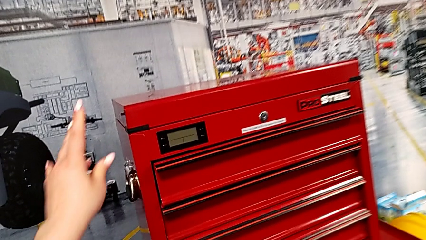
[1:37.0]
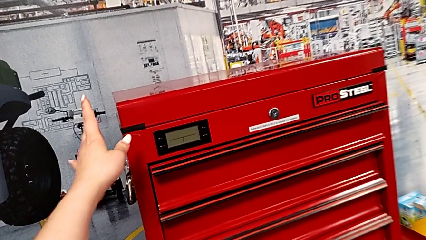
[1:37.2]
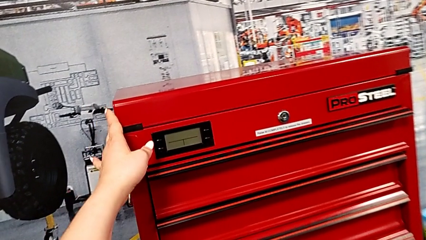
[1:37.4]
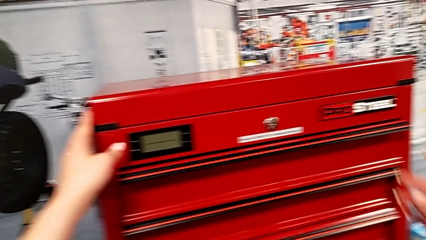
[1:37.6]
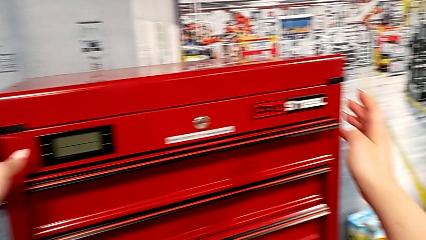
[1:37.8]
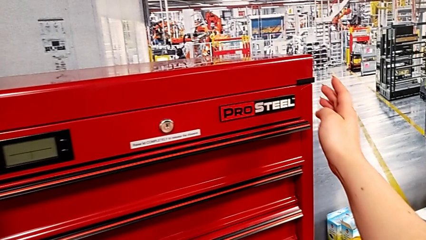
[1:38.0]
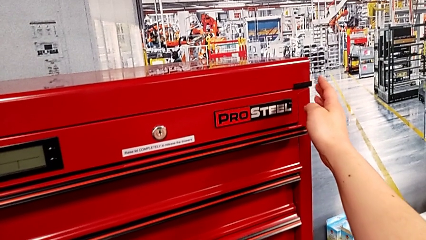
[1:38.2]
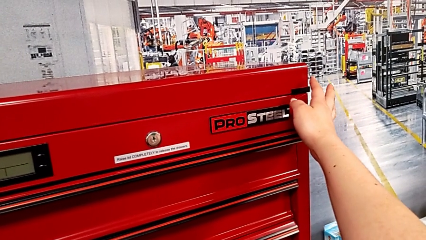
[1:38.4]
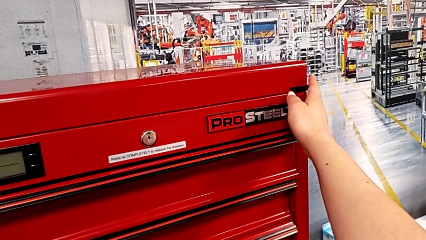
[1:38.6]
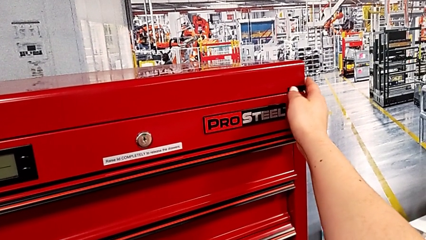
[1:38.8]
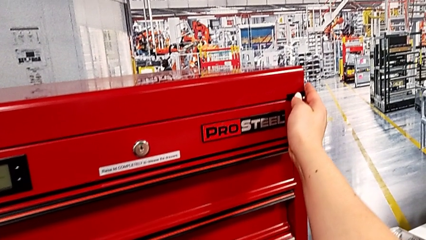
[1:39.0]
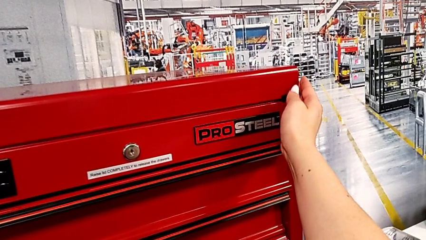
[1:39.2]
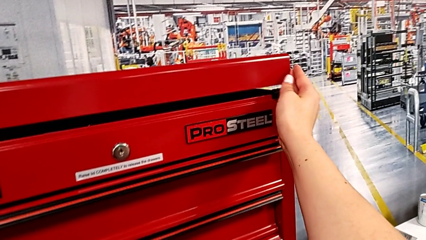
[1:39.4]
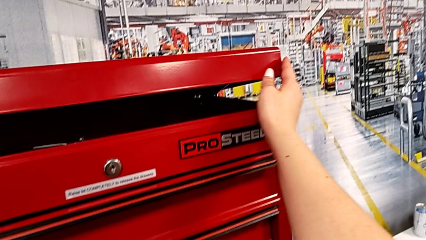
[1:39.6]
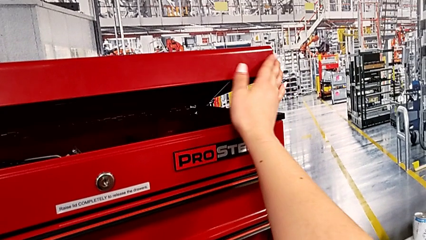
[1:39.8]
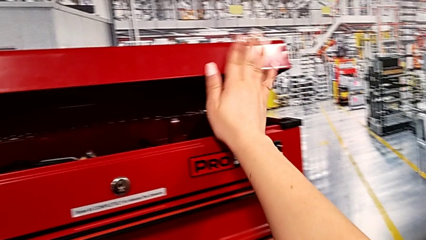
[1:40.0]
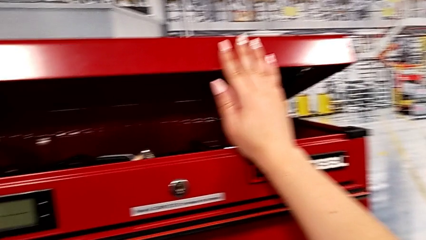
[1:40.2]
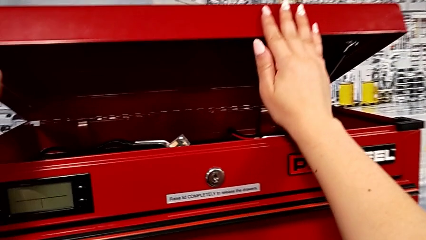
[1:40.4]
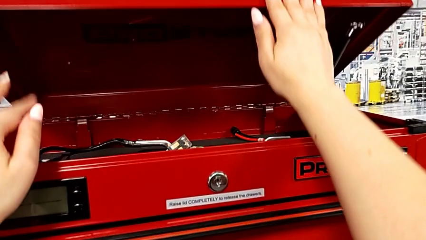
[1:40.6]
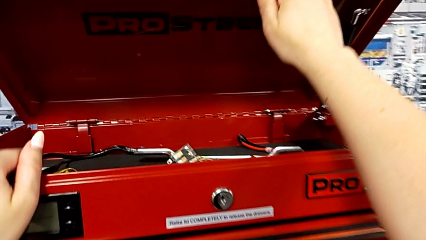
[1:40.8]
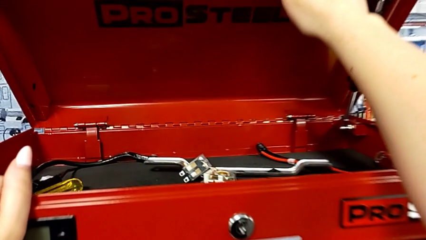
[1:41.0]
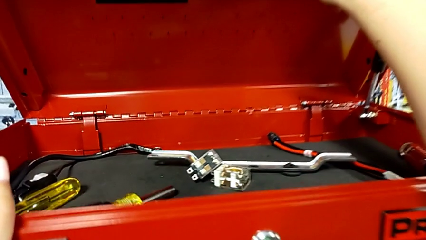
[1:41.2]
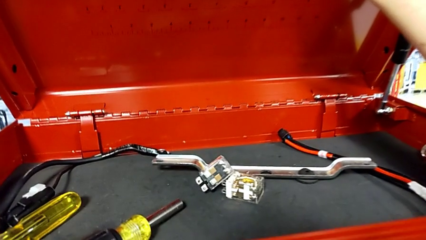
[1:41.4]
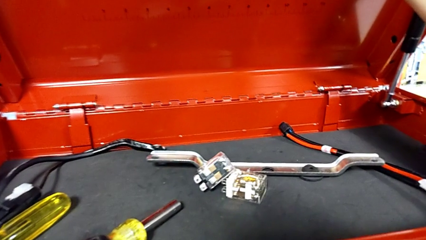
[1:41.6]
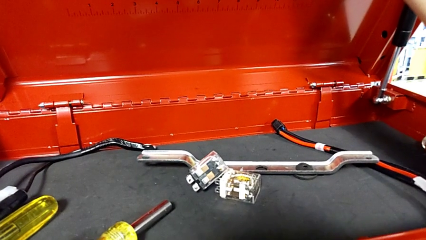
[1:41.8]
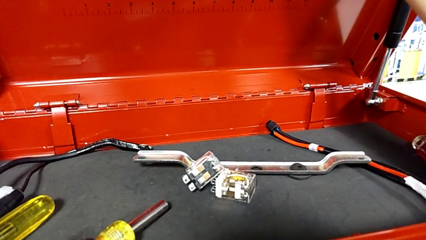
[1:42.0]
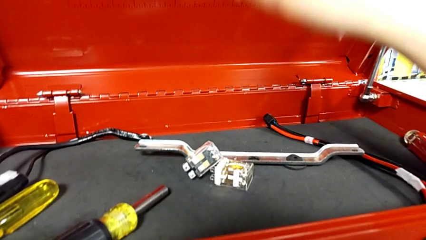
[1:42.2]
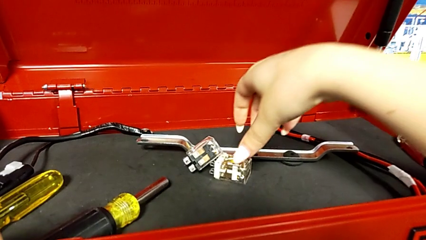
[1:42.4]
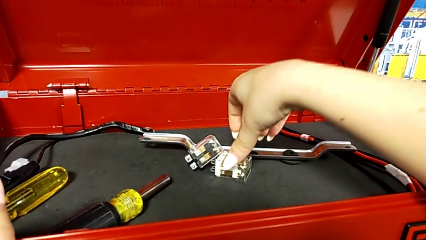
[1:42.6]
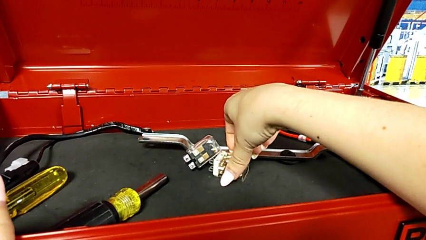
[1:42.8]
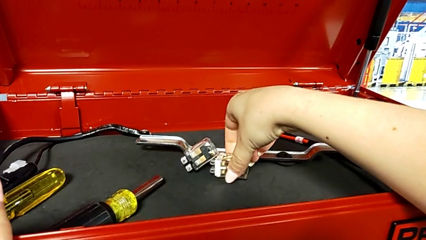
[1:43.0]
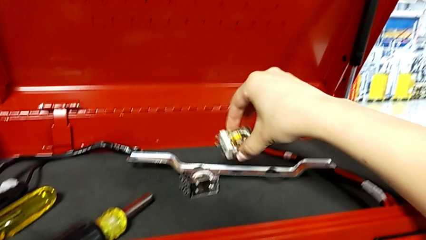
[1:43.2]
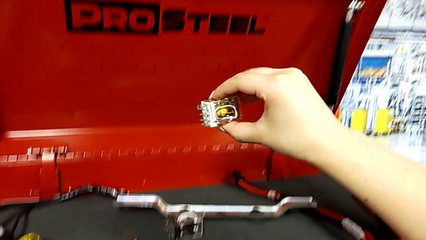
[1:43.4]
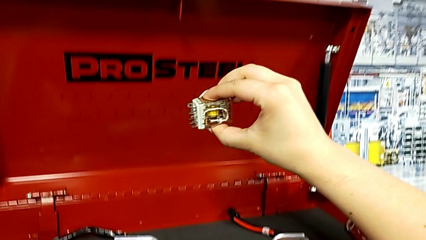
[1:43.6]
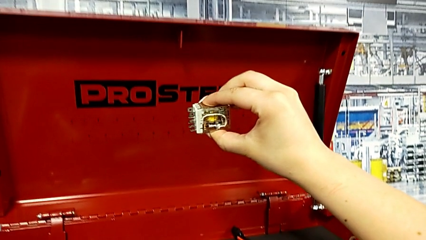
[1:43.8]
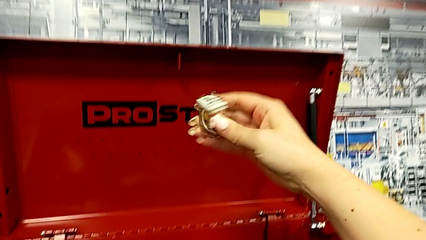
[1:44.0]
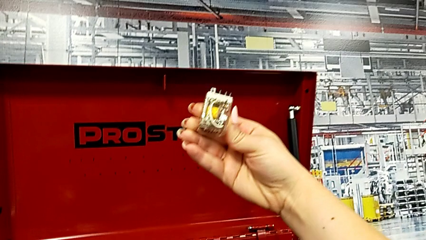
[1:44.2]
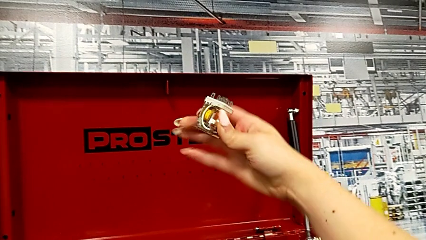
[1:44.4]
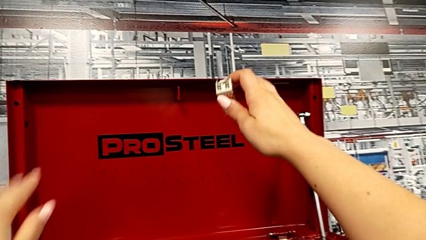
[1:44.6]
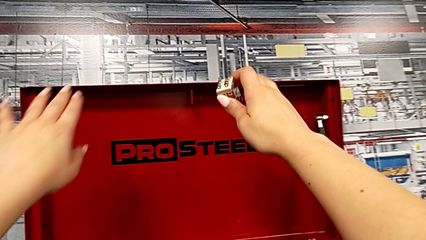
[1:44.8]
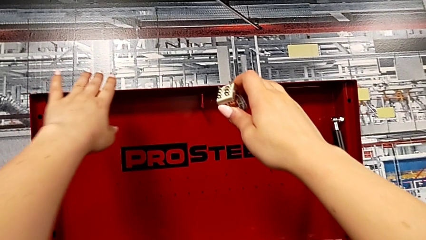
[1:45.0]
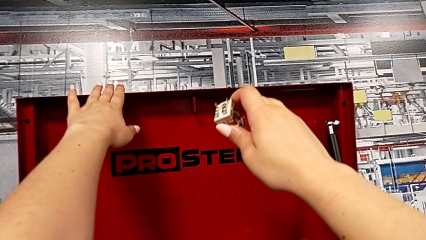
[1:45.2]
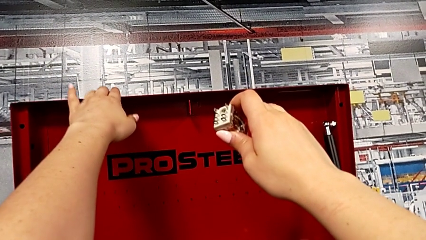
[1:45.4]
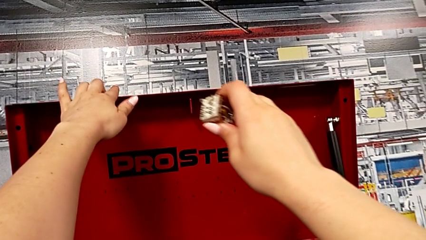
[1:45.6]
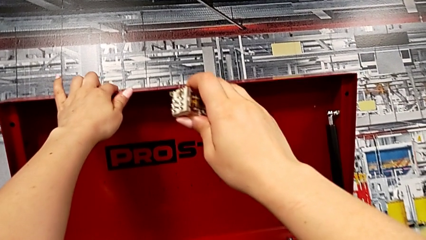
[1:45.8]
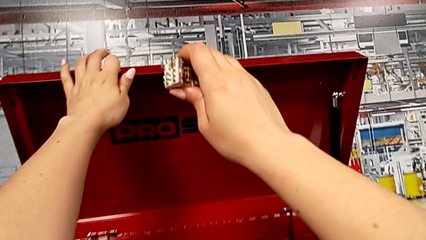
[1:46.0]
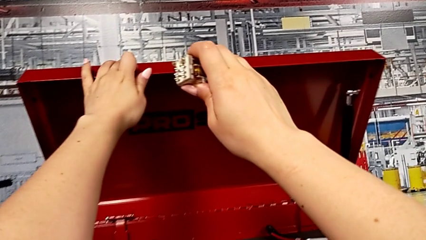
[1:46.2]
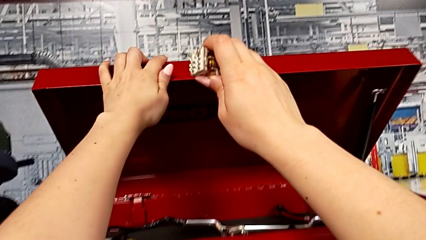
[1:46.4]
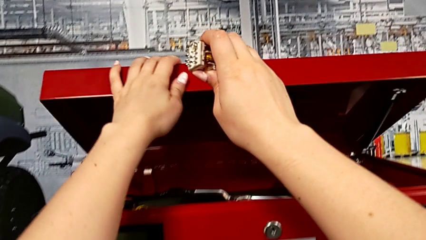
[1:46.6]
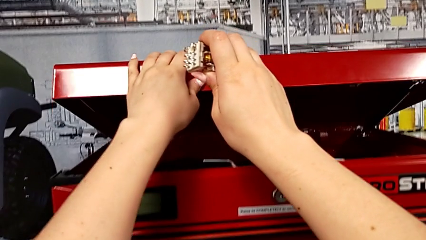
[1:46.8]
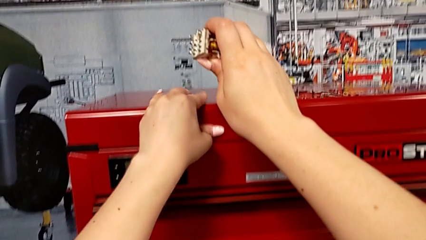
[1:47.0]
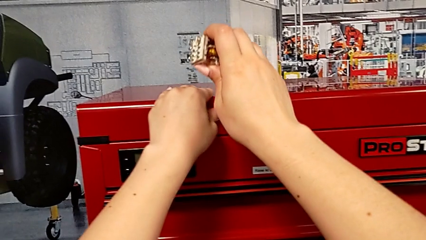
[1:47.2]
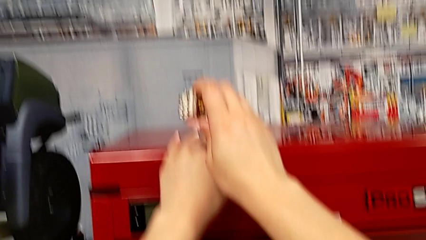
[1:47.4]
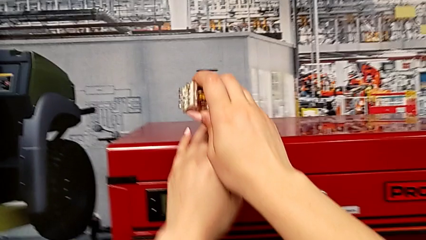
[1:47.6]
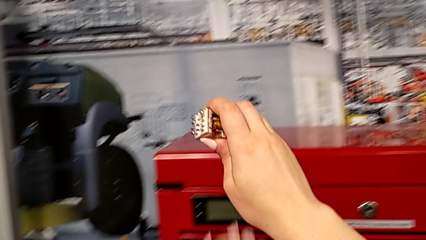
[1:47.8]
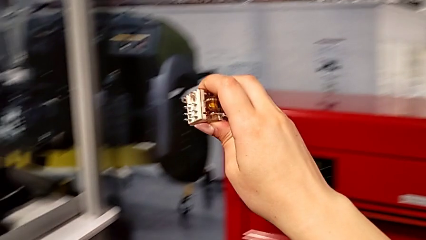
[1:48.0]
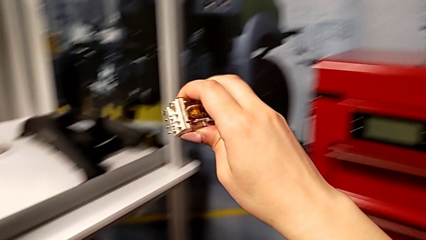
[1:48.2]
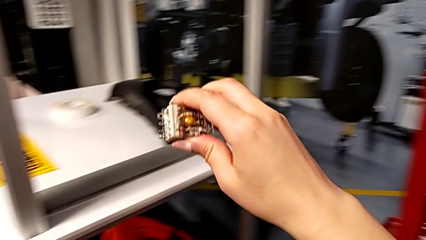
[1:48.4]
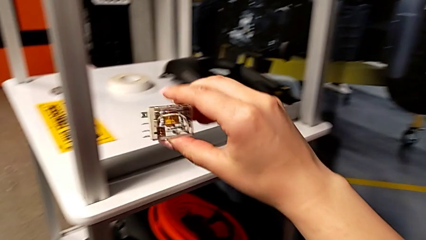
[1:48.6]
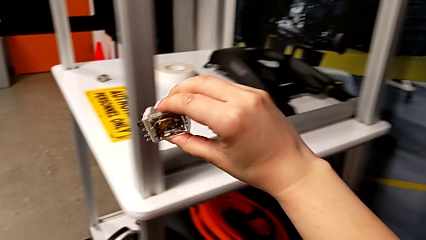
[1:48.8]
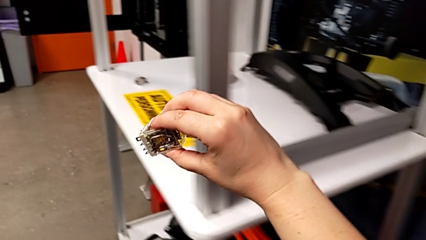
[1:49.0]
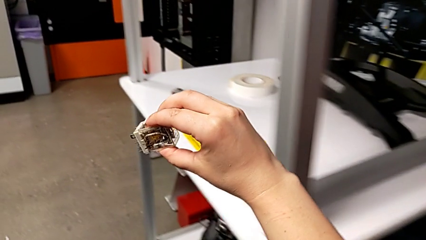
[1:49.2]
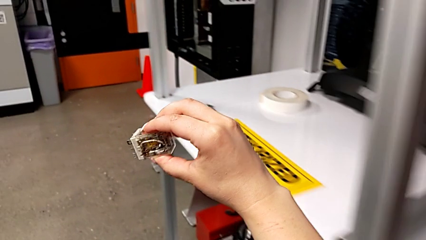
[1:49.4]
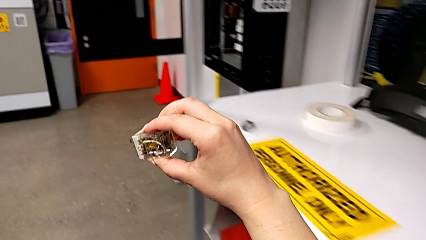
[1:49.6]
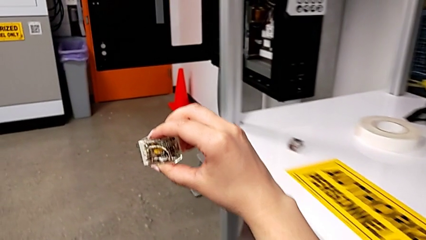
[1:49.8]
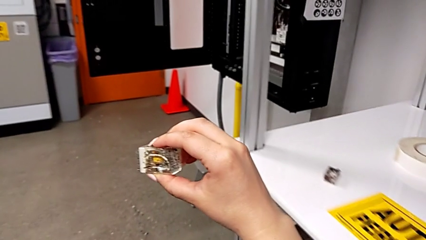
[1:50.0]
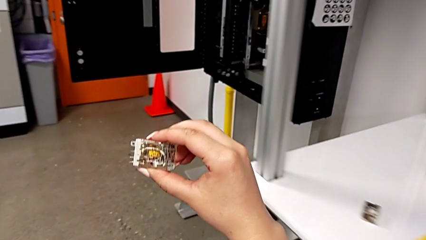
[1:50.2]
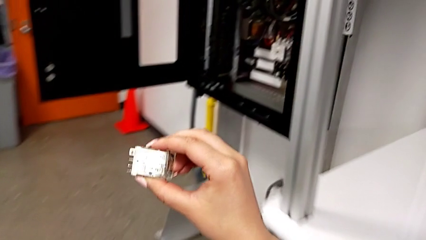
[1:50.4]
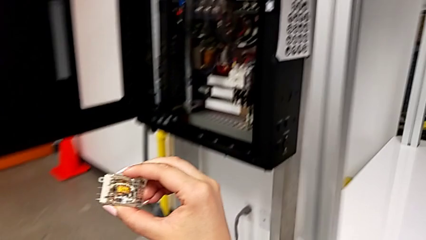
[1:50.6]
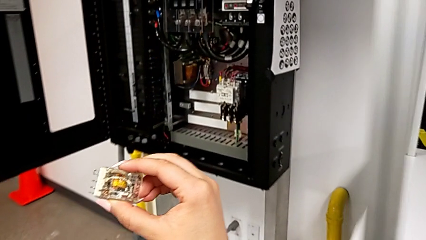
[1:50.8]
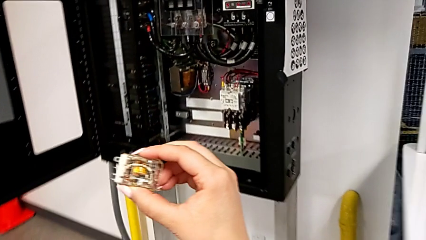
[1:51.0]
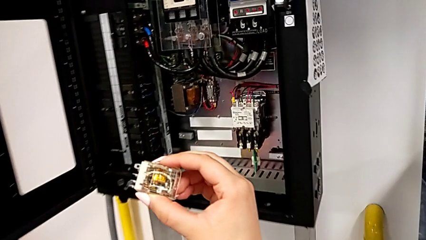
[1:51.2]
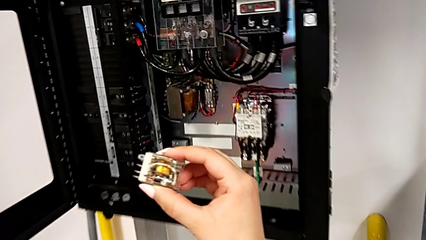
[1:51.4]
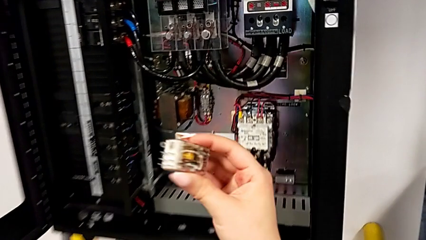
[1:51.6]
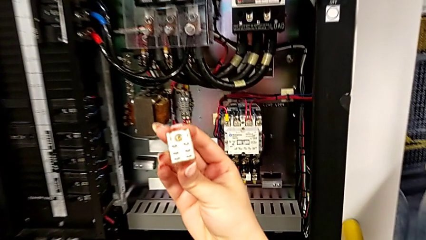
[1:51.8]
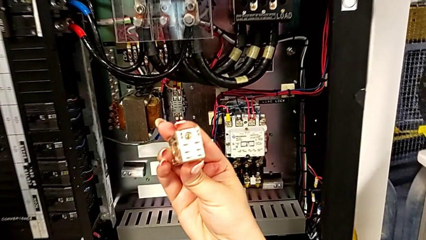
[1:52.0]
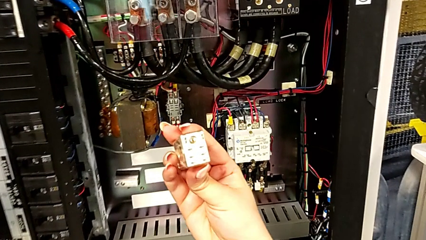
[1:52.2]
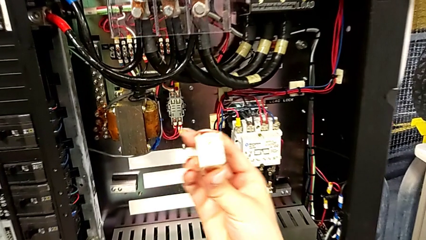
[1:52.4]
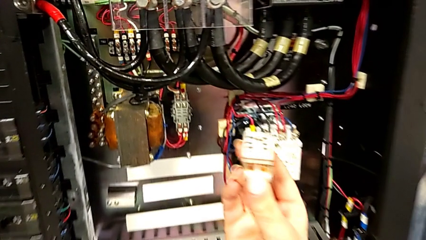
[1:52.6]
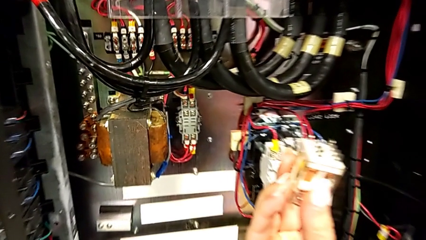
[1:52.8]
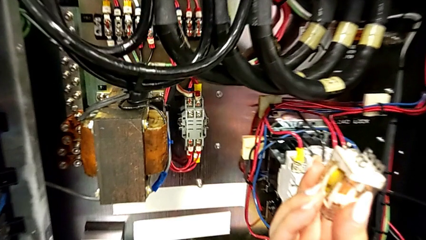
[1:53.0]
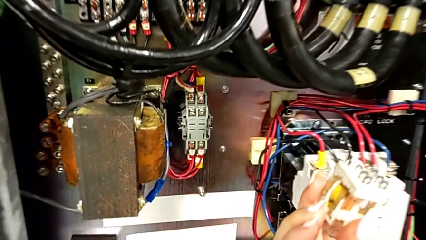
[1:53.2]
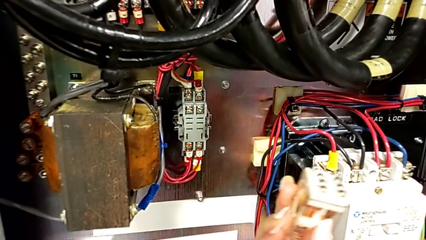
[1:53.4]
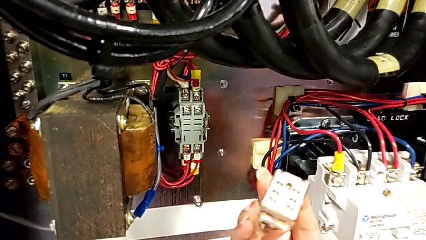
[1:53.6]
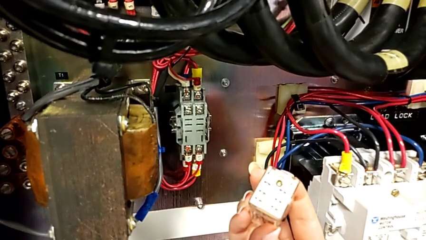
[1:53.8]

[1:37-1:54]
The camera wearer grabs the new circuit breaker. They grab the toolbox, open it, grab the circuit breaker, lift it, close the toolbox and hold the circuit breaker.
